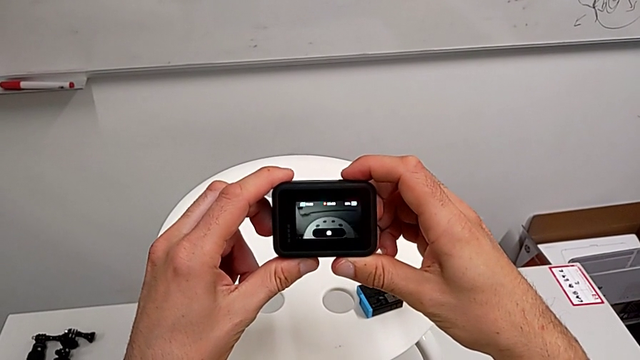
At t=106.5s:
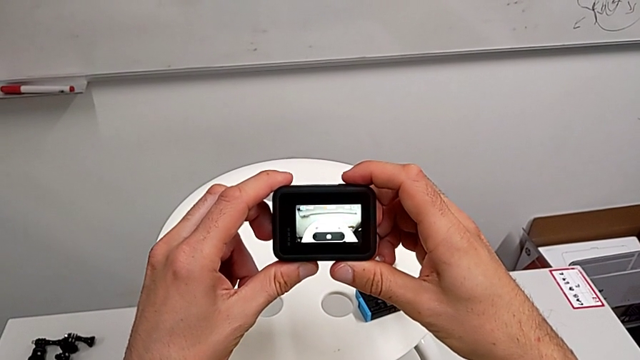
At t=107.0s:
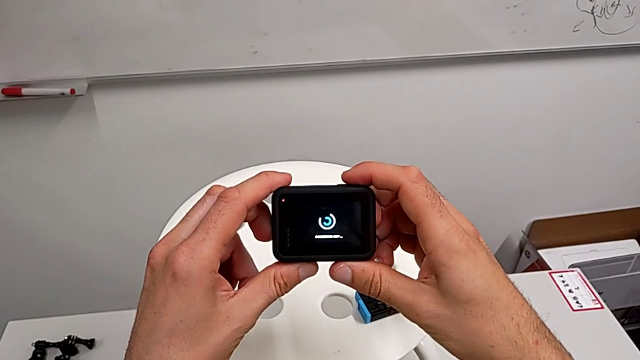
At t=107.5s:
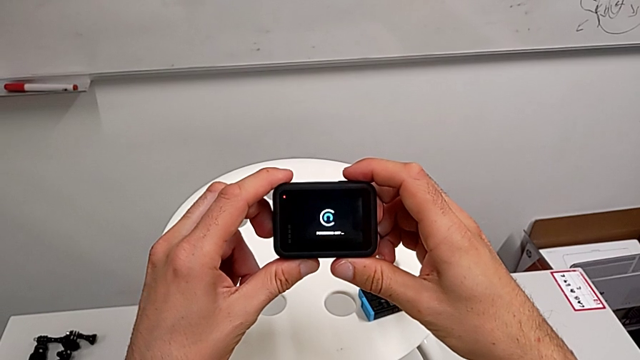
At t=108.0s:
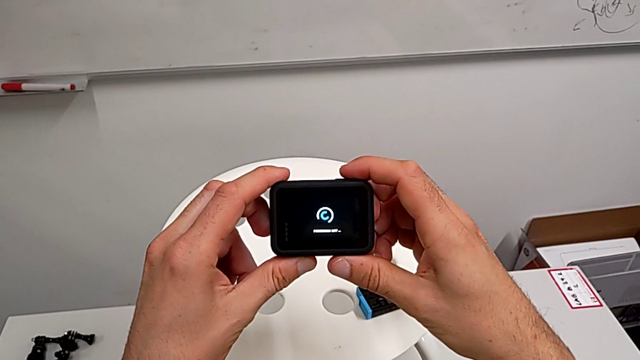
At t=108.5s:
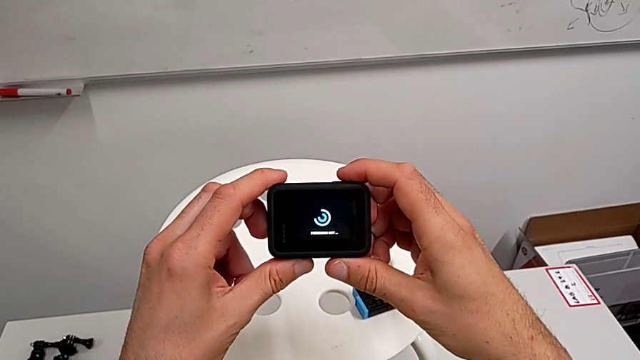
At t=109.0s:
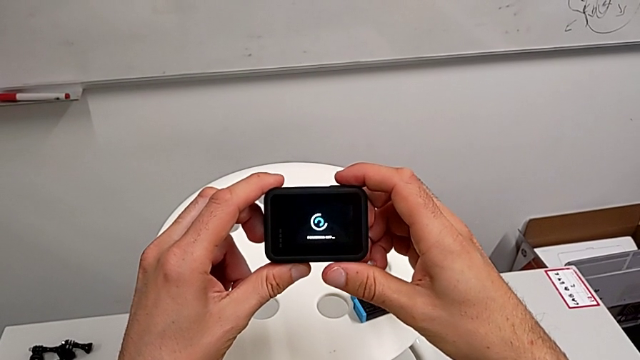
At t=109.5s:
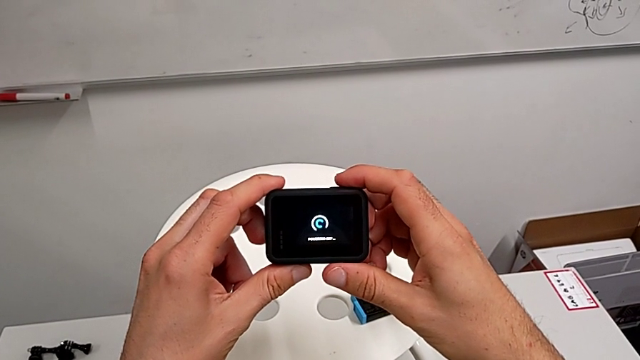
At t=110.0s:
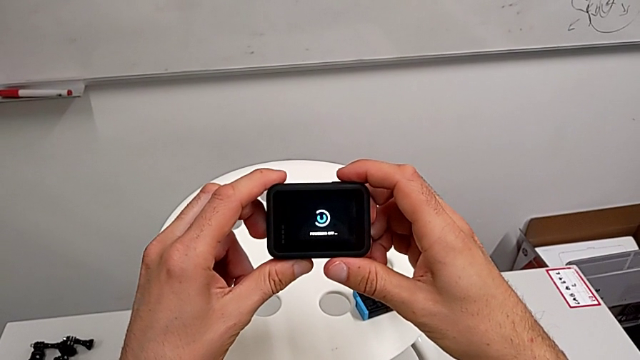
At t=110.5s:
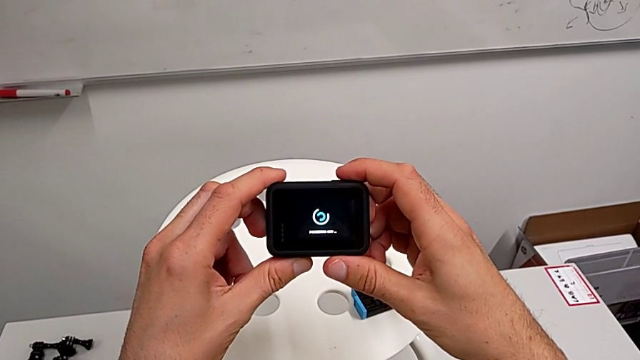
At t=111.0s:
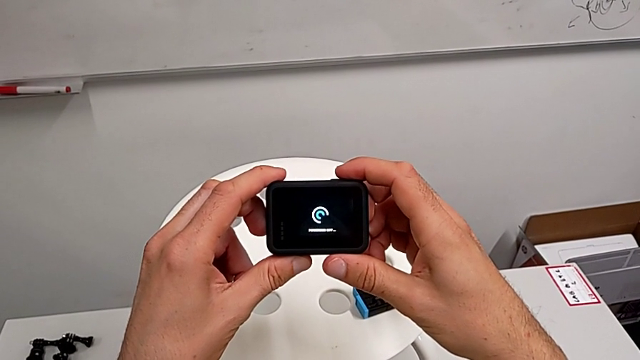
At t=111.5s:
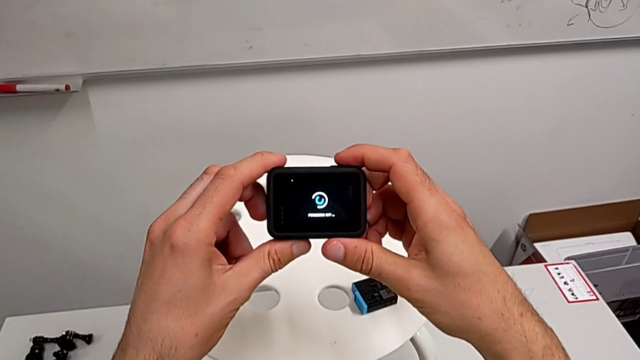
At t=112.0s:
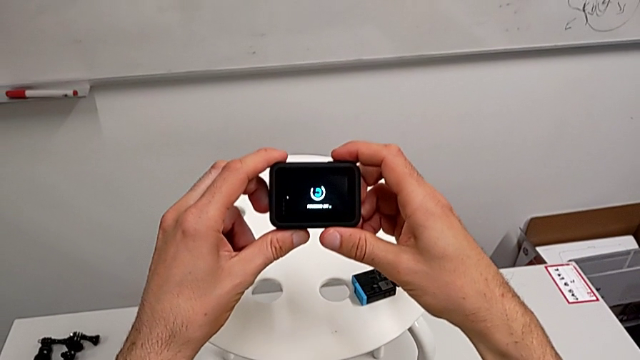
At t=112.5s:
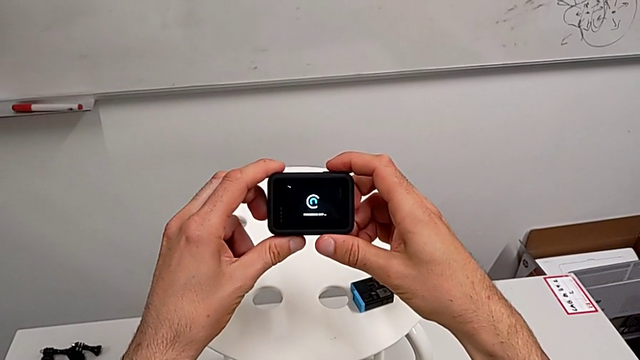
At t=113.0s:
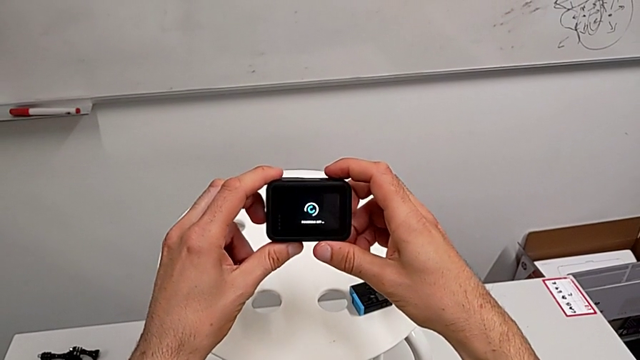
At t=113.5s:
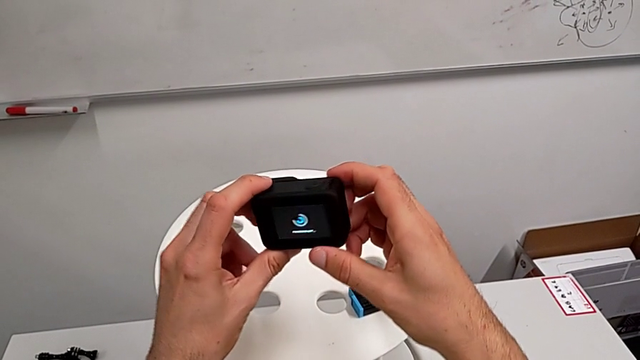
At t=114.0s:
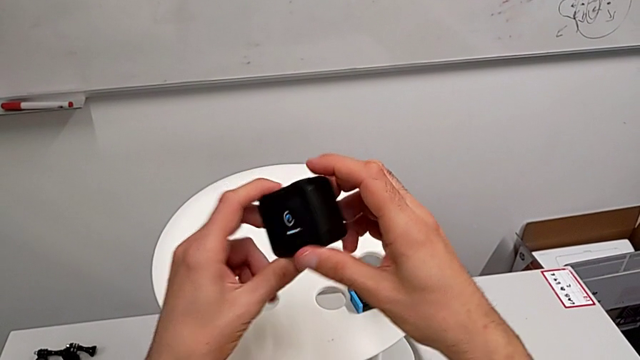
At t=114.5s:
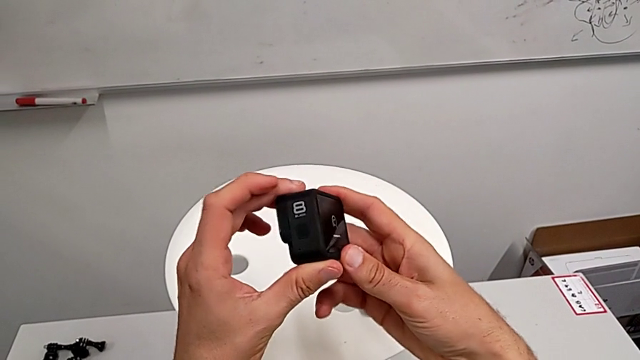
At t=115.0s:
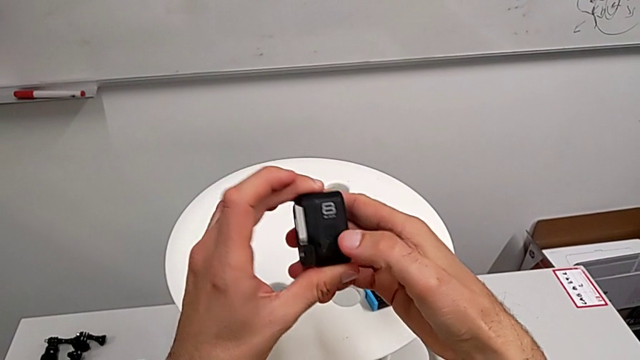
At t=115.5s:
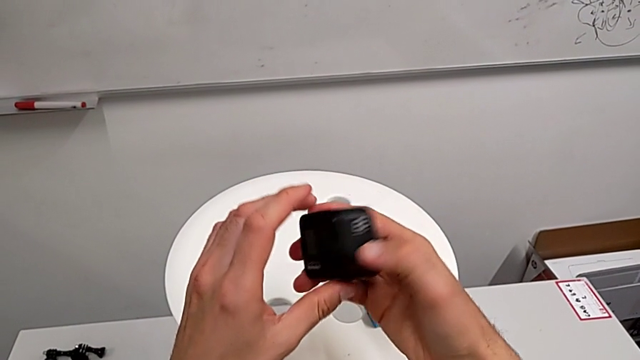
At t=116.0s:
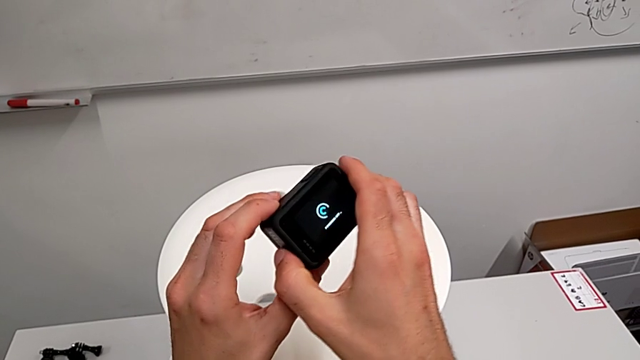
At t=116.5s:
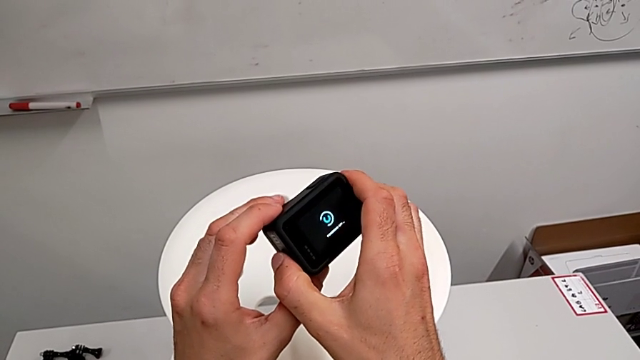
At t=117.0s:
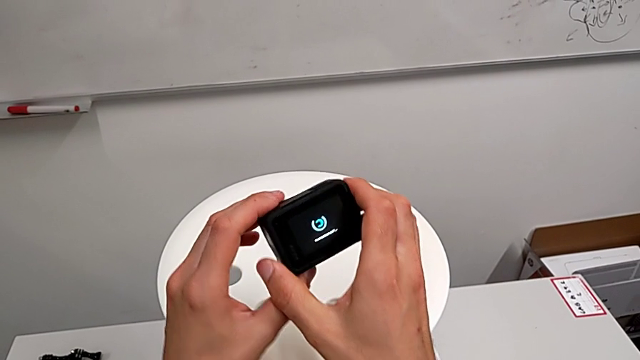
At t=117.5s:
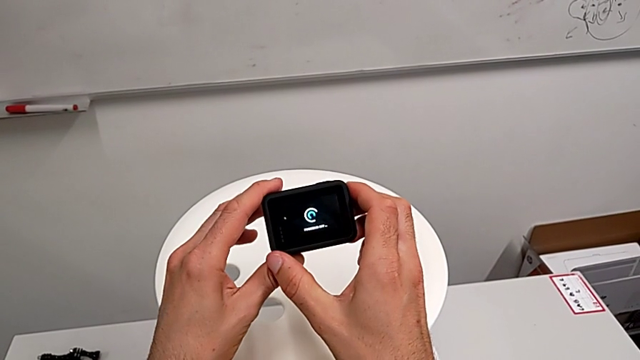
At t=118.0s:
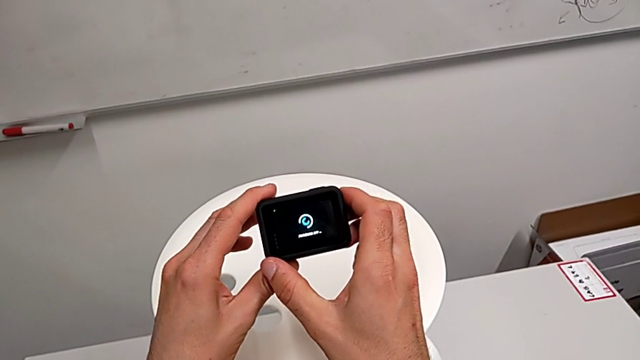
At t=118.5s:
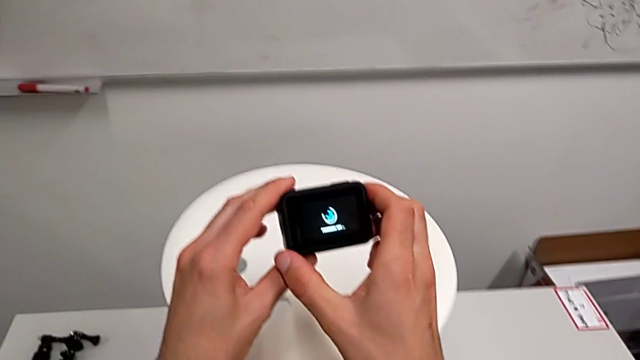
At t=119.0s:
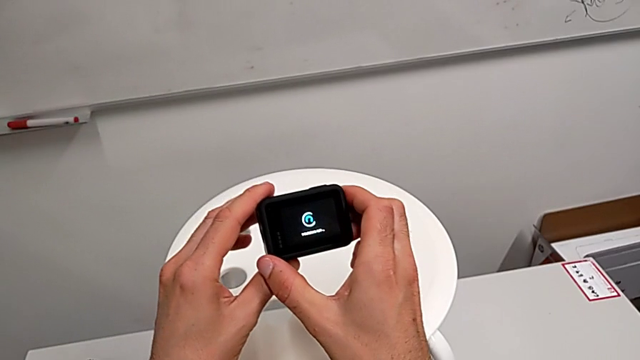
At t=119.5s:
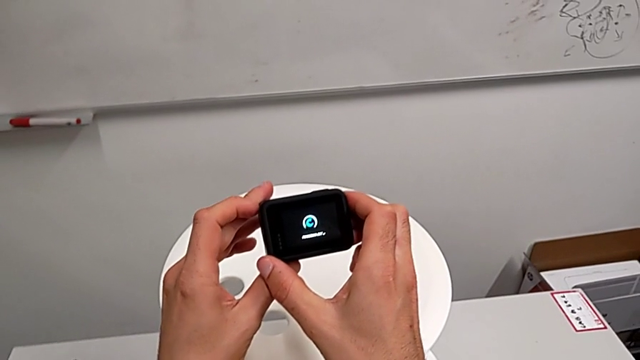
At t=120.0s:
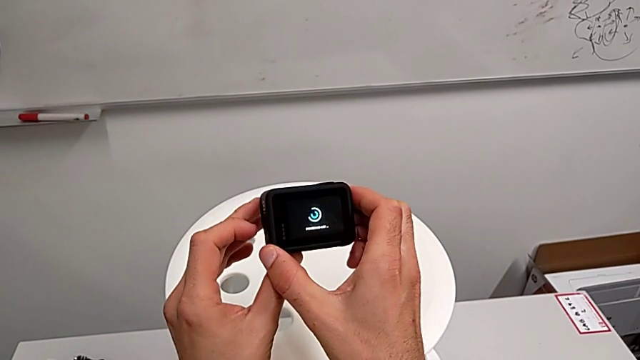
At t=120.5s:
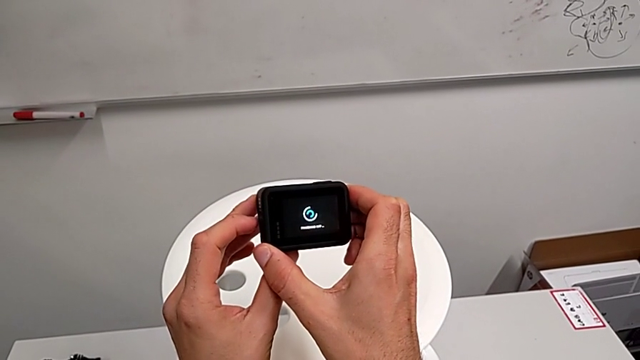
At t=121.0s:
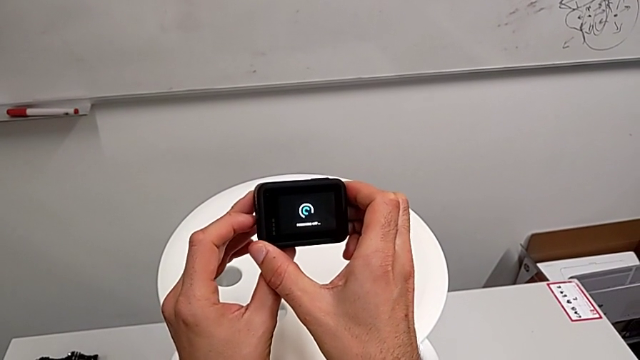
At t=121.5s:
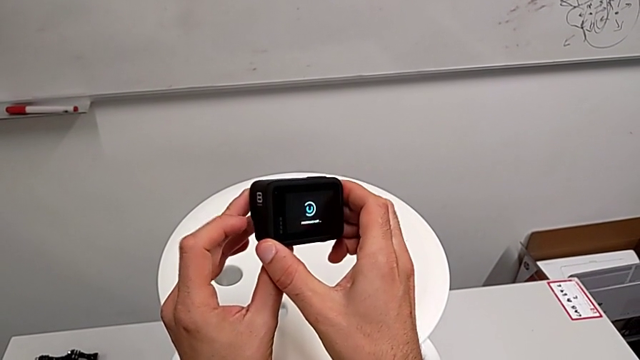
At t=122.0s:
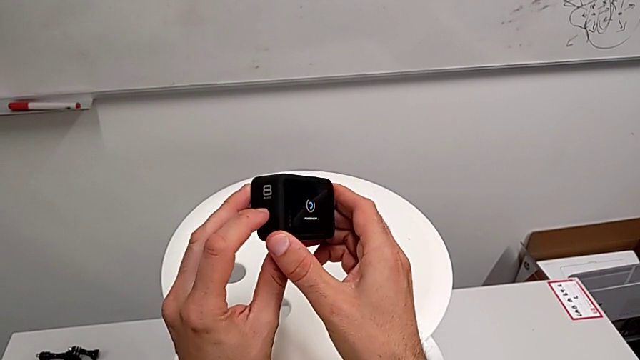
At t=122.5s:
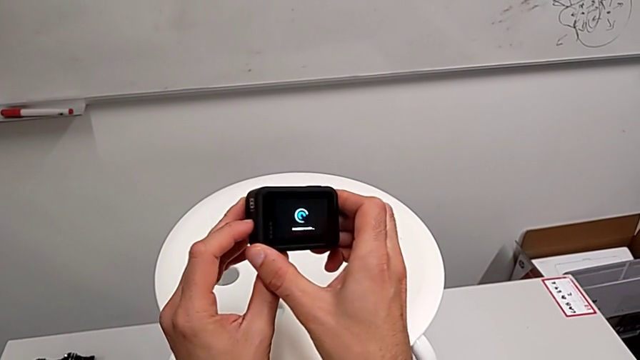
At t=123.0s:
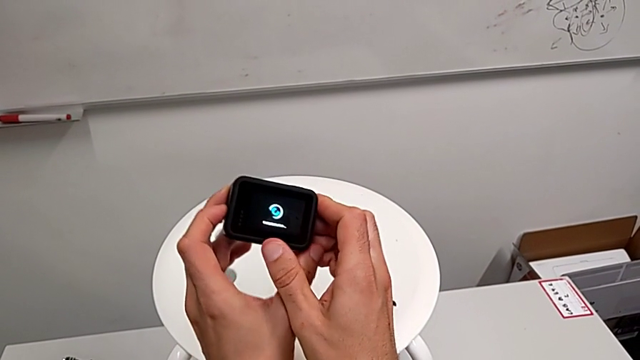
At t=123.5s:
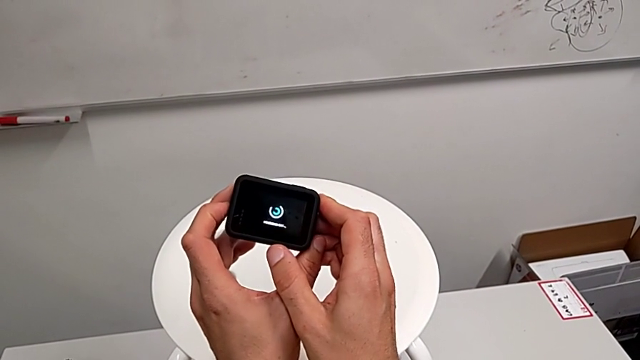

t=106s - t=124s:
The camera wearer is accidentally pressing the GoPro's recording button. They wrongly press the button, stopping recording, turn on the button and inspect the GoPro.

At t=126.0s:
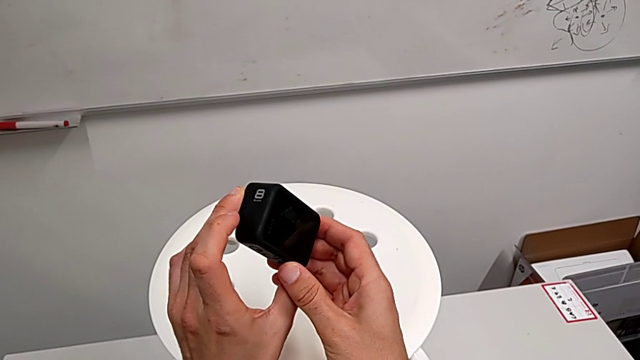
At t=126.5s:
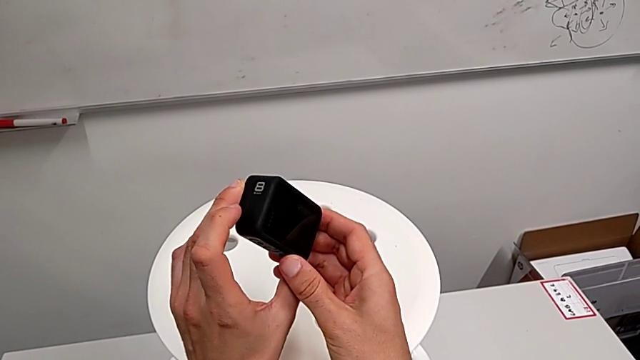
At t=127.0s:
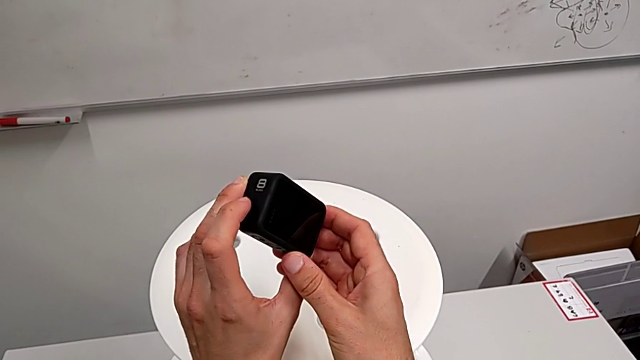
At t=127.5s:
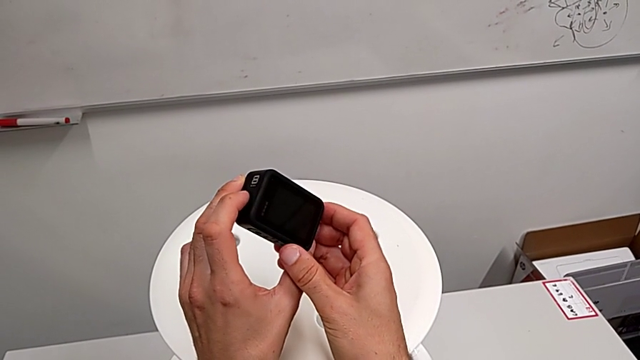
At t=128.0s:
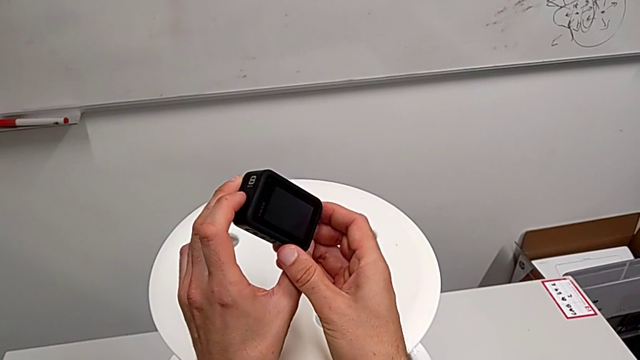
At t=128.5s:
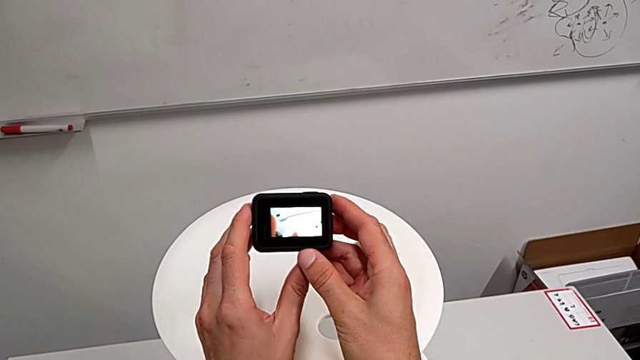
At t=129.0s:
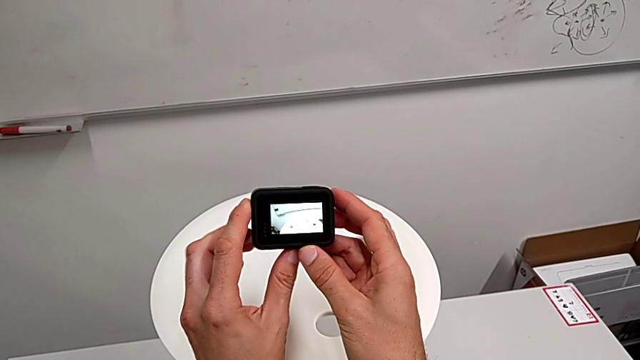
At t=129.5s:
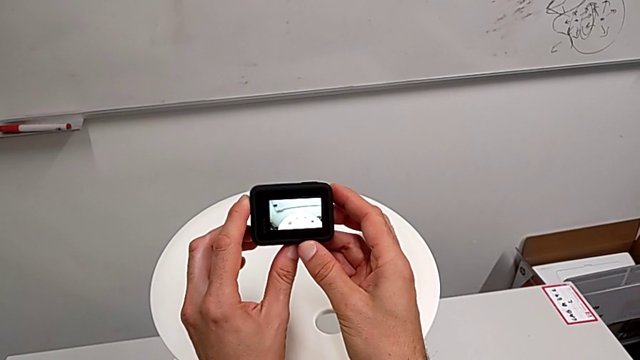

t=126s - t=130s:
The camera wearer turns on their GoPro. They turn on the GoPro.
